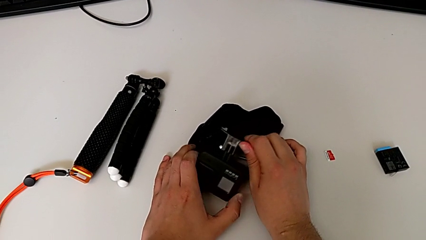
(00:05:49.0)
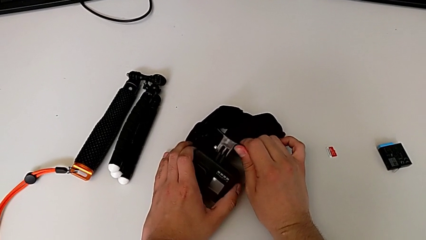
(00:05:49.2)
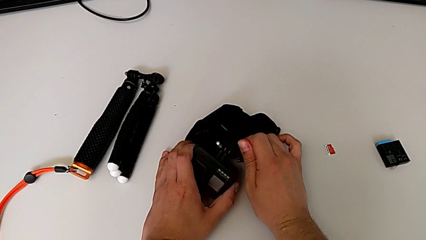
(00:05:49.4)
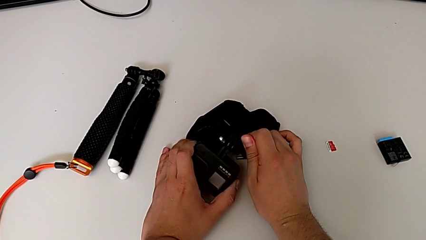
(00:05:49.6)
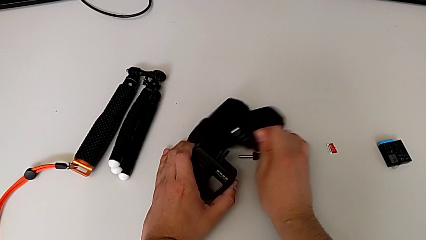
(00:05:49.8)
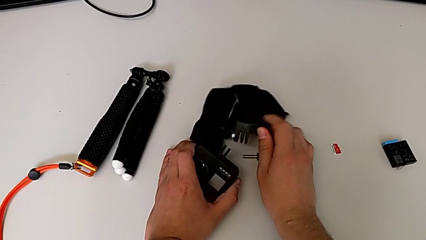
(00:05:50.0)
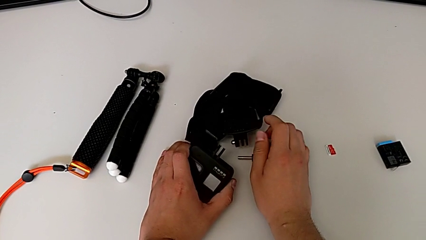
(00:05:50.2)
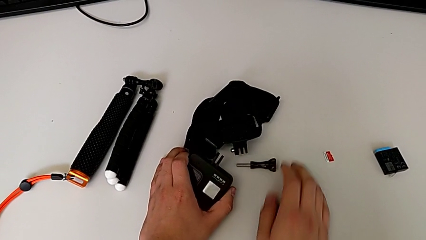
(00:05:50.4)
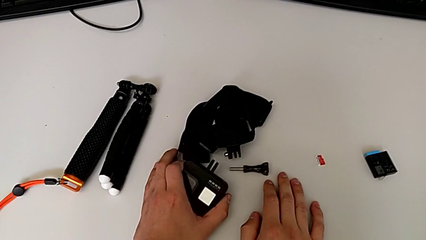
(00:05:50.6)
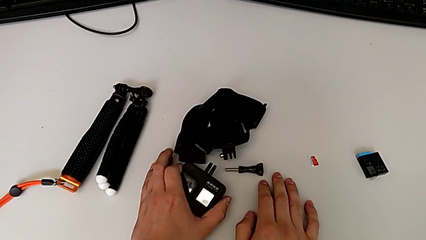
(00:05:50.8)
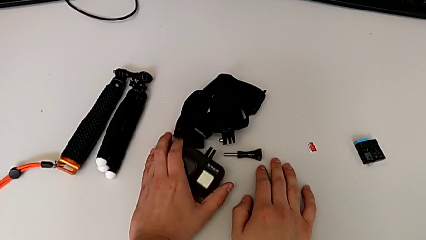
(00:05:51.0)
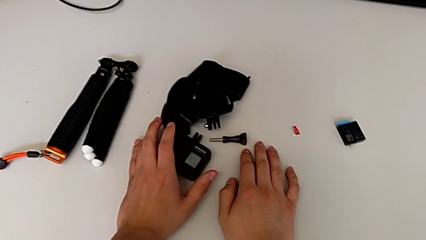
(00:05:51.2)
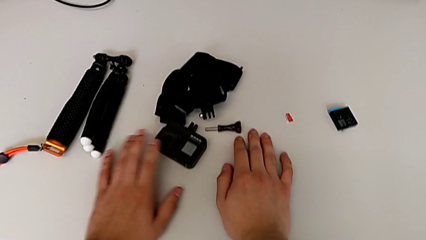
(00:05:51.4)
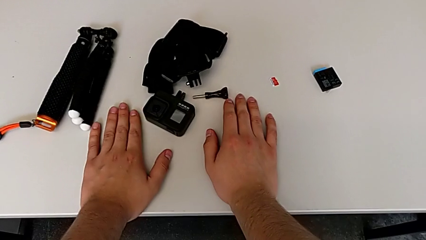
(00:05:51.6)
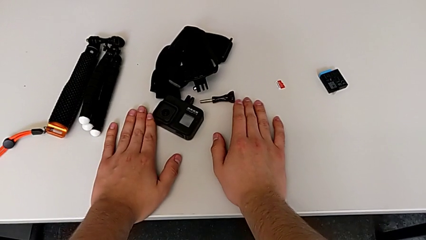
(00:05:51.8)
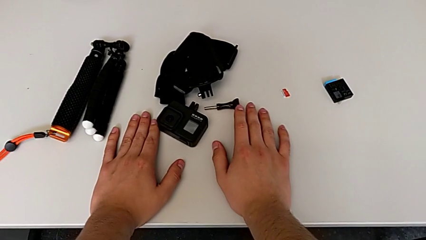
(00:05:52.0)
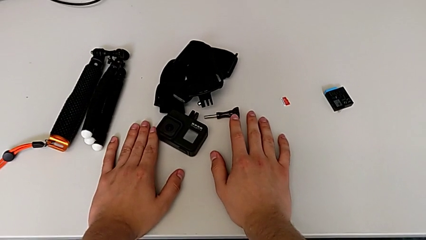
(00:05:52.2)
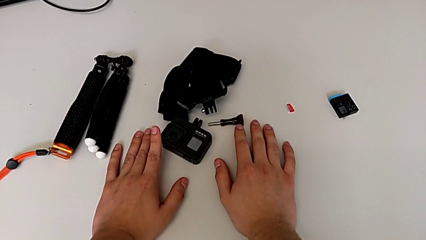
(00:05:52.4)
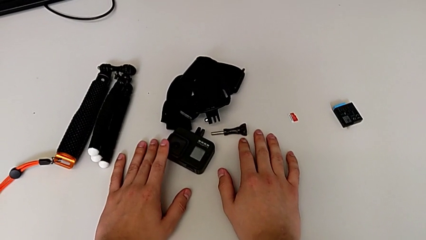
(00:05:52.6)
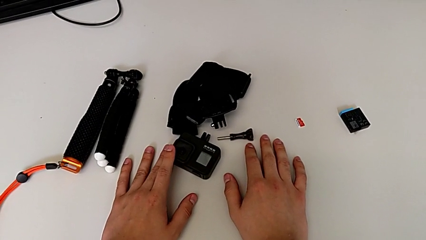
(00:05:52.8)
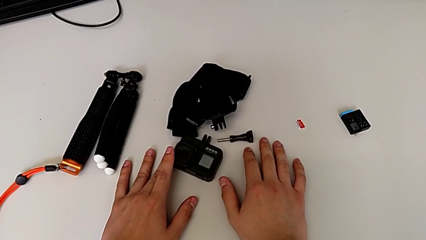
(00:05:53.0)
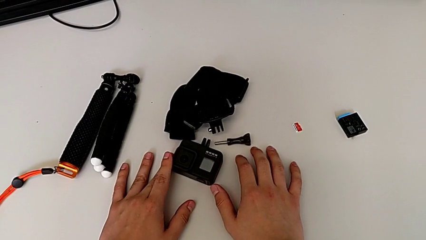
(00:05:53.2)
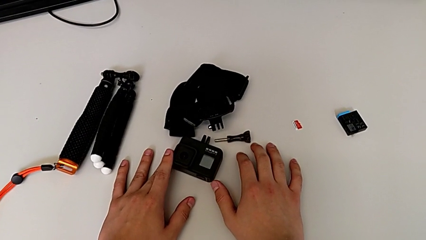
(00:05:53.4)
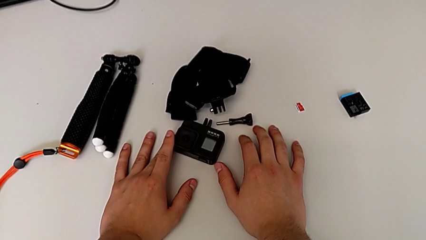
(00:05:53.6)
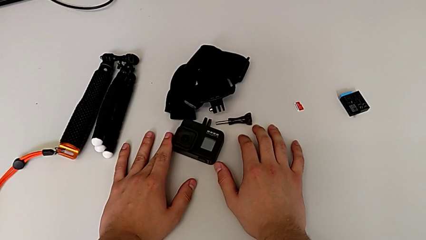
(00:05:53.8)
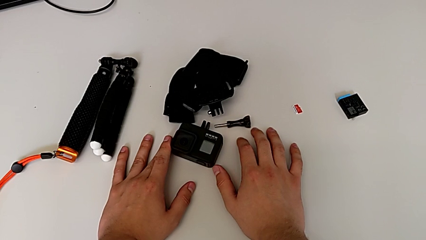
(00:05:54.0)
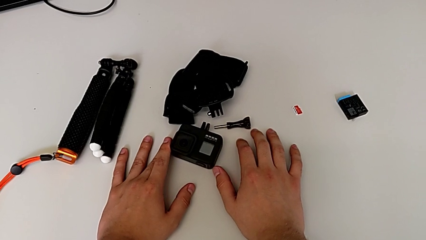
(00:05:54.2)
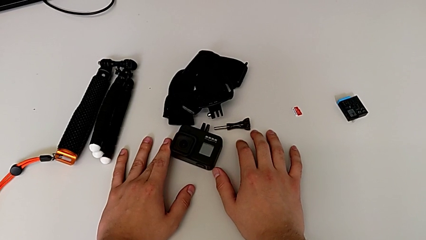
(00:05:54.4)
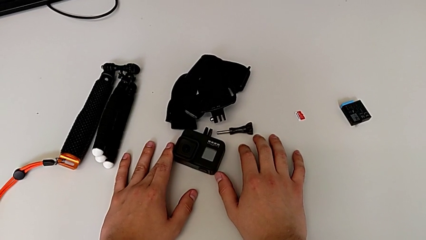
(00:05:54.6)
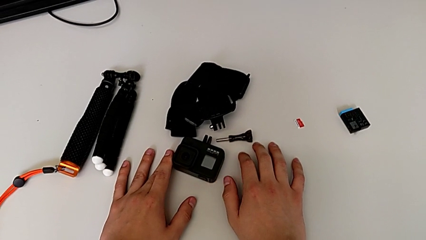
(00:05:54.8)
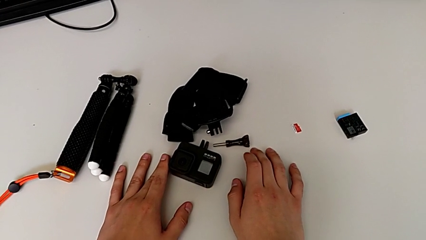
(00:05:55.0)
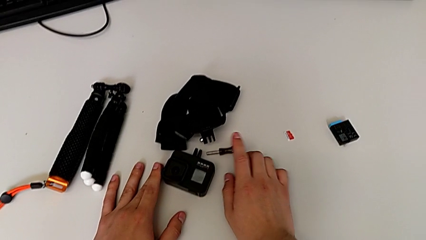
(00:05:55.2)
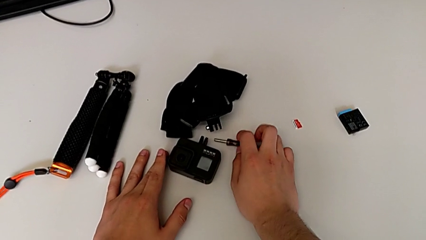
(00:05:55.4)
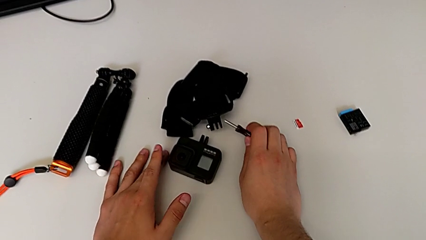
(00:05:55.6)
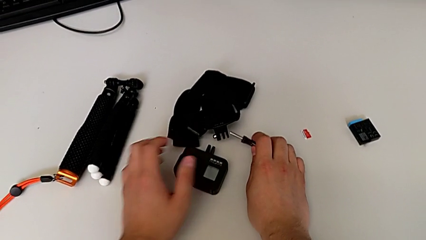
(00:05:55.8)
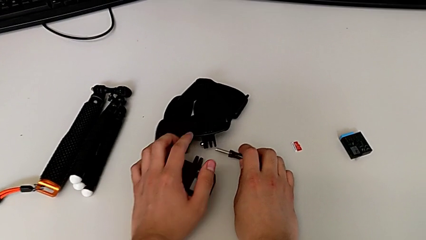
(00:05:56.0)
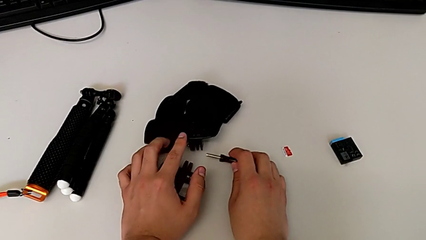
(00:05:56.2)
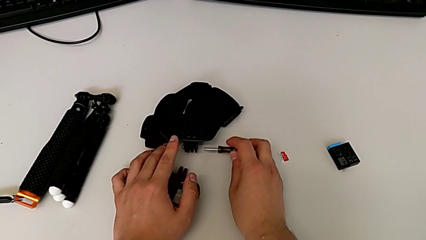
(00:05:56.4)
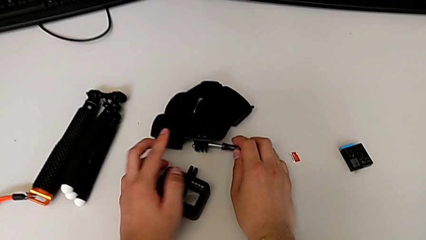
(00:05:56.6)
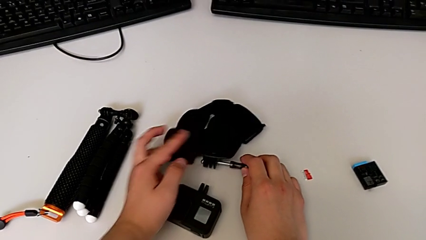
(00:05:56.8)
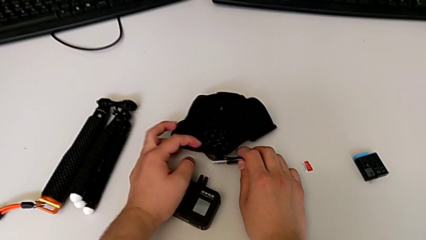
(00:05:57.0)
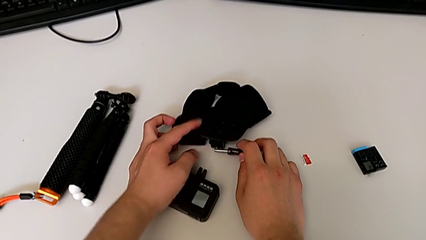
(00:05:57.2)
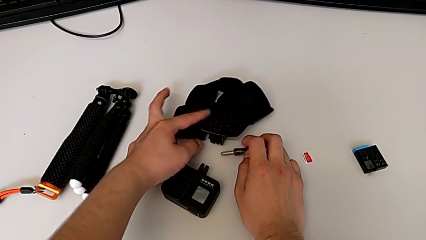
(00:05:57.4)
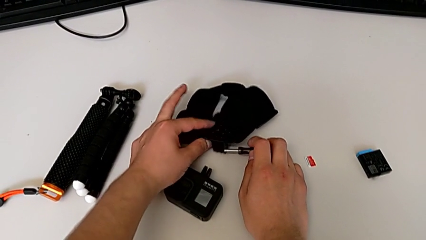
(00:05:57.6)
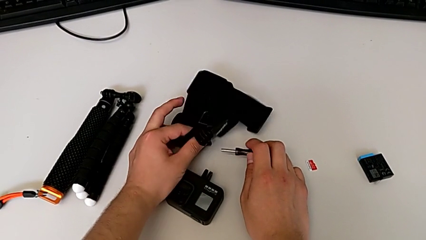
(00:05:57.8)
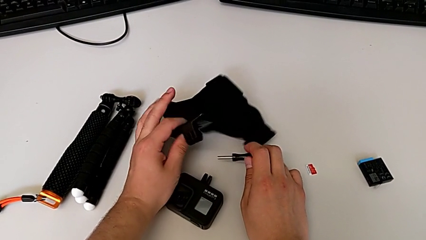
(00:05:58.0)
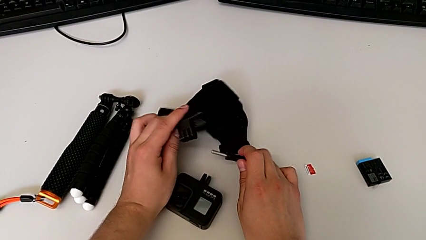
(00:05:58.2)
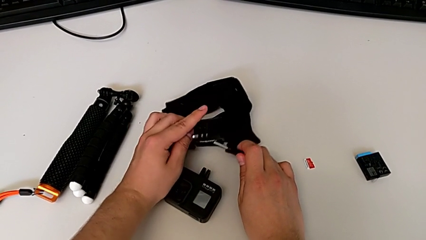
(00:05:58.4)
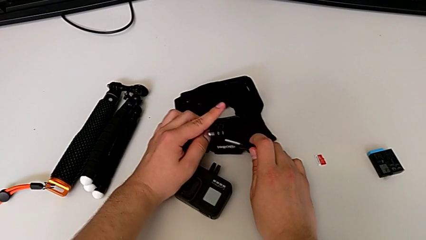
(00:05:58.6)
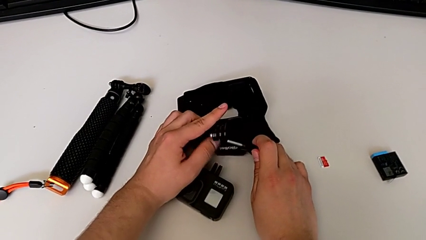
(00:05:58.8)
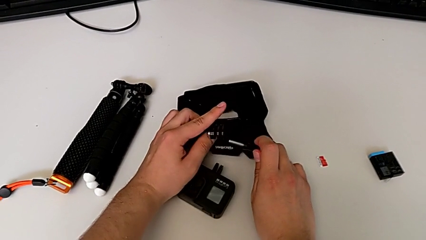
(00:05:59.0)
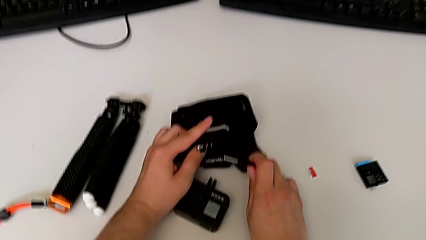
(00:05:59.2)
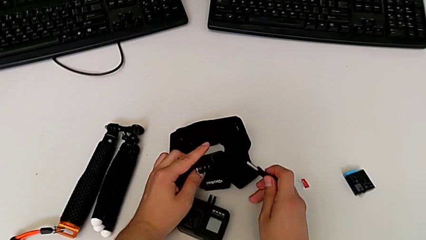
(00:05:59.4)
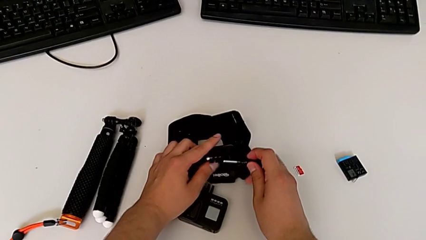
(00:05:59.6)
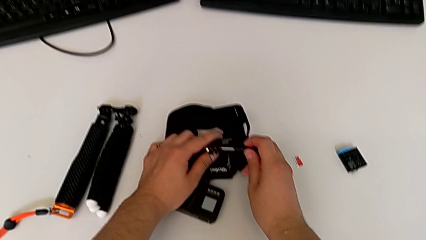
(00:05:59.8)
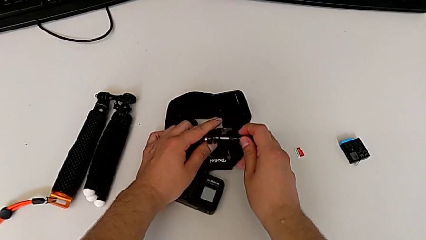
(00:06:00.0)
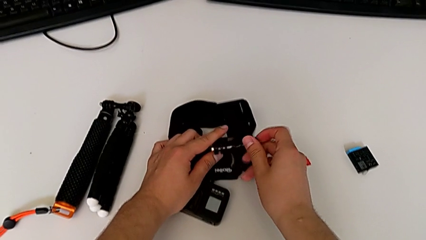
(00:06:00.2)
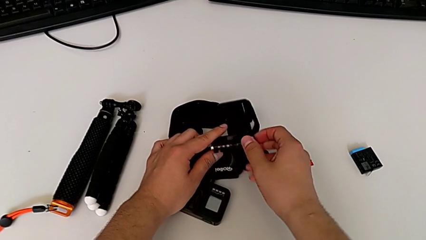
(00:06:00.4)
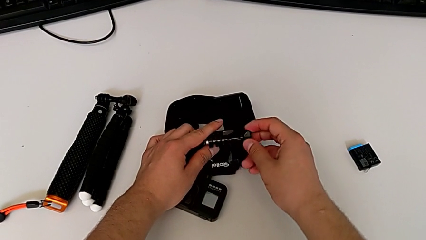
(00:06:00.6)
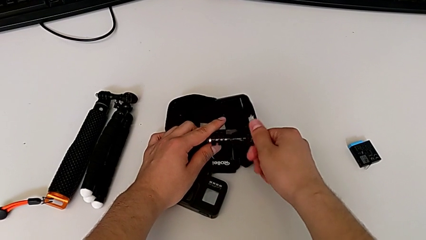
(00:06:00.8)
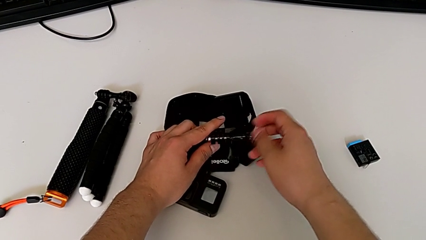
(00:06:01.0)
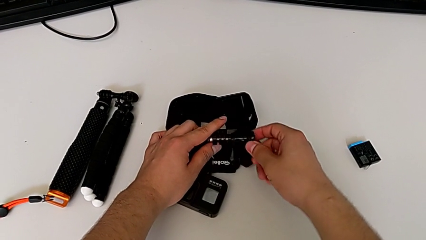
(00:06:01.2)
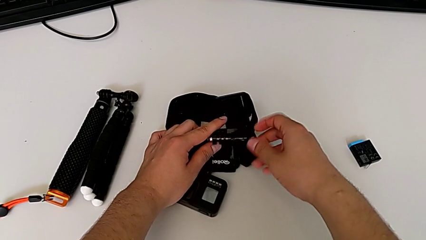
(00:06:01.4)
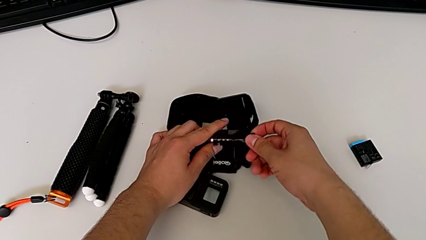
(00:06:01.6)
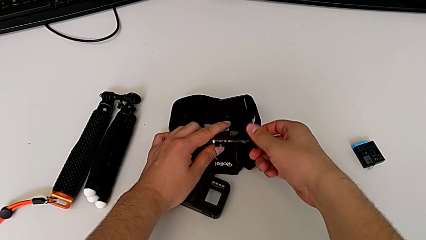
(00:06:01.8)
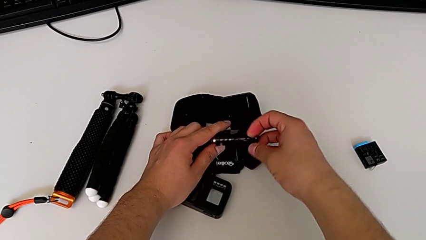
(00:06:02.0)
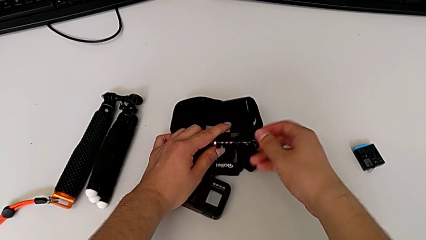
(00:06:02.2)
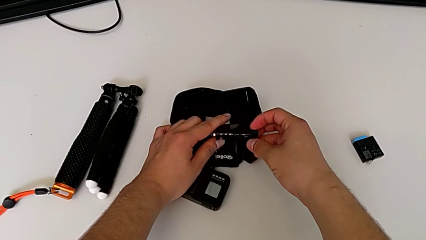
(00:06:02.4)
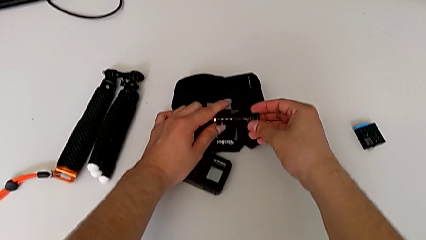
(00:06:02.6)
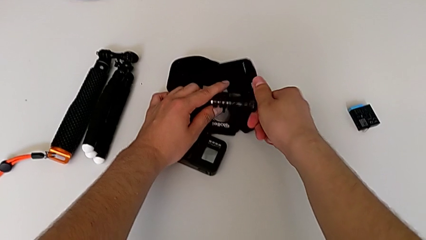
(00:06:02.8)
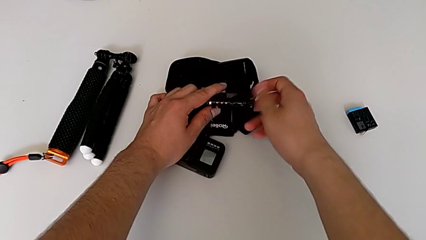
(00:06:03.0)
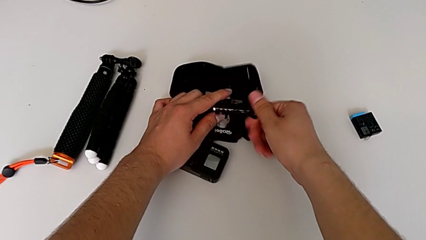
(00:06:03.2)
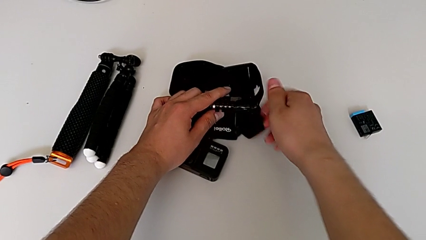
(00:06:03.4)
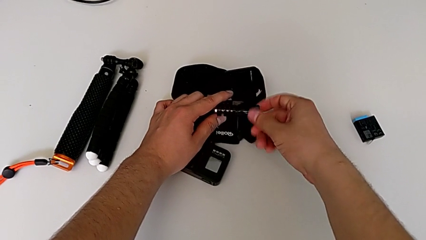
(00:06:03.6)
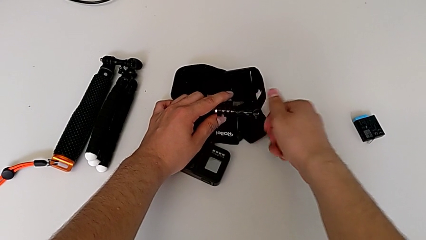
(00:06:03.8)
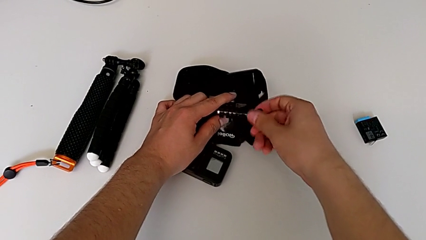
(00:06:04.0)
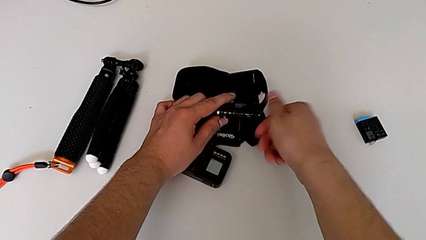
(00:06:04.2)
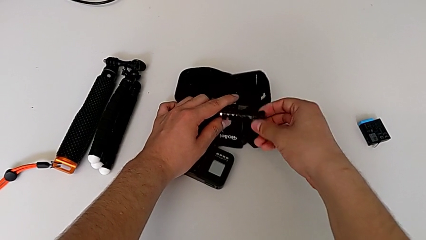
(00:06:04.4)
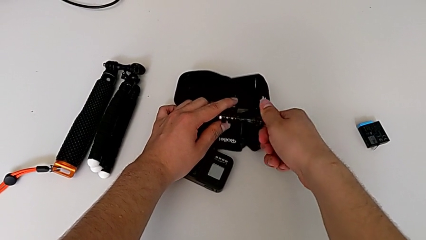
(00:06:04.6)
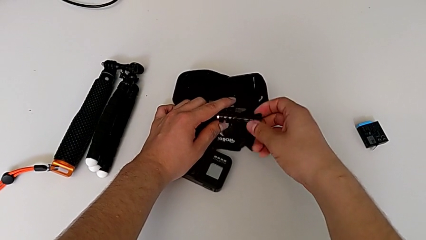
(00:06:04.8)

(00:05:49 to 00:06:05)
The camera wearer is detaching the strap from the GoPro. They withdraw the strap, place it, place the GoPro, grab the strap, lift it, insert the screw and begin to screw it.
